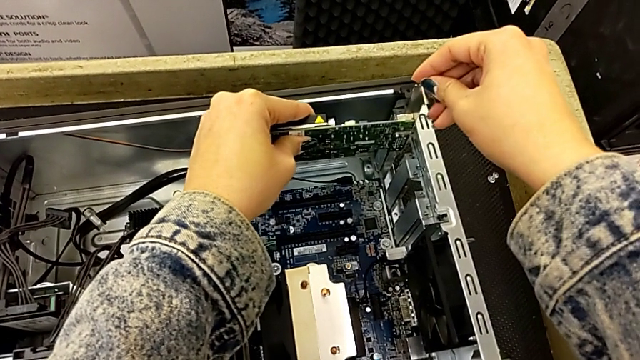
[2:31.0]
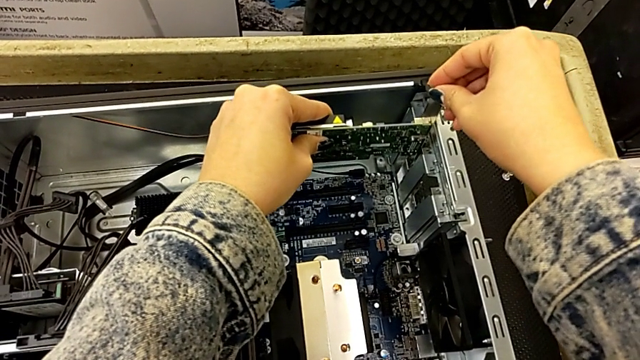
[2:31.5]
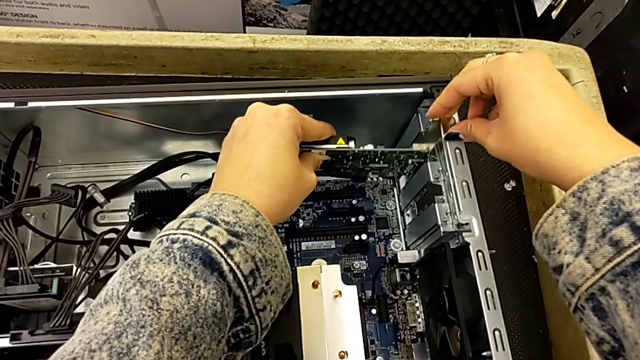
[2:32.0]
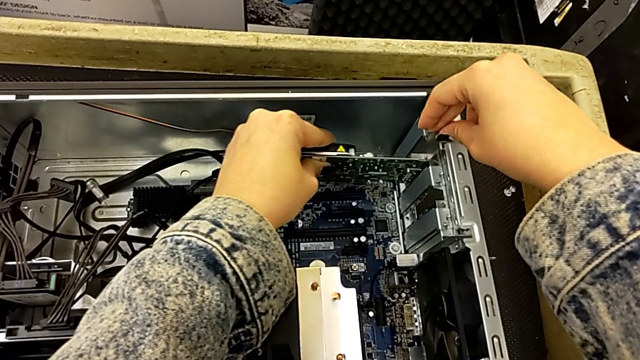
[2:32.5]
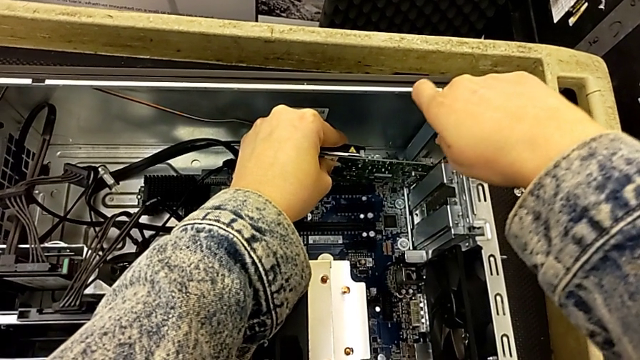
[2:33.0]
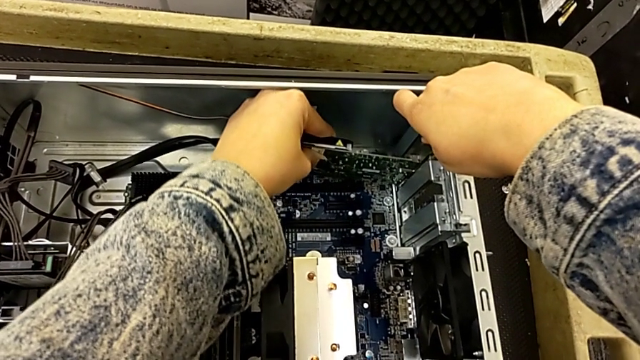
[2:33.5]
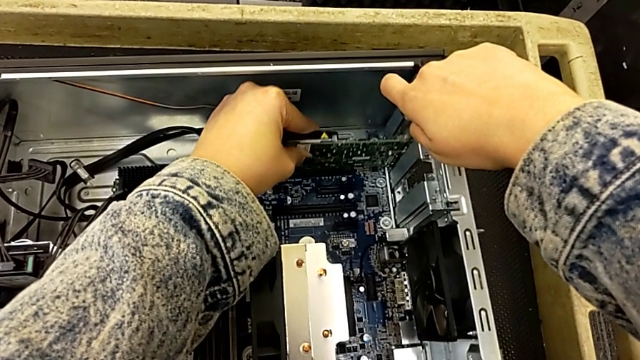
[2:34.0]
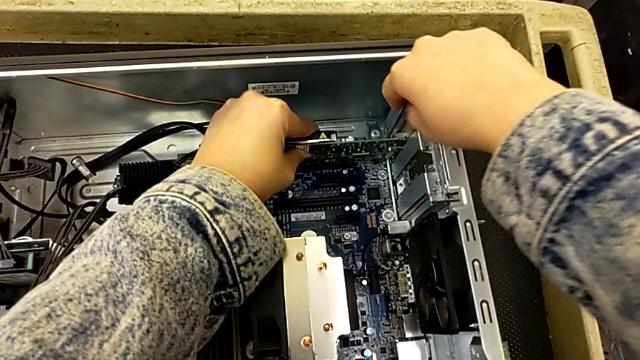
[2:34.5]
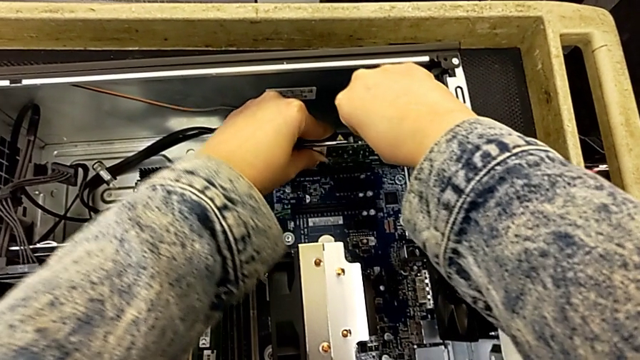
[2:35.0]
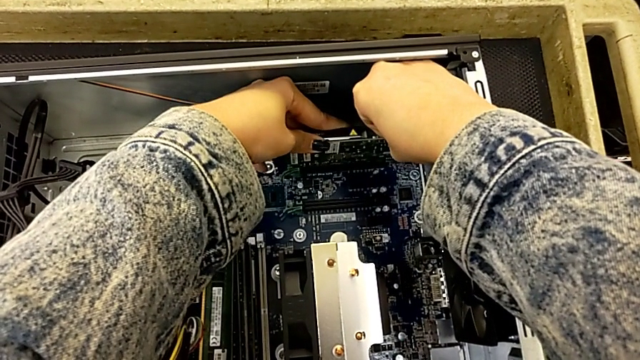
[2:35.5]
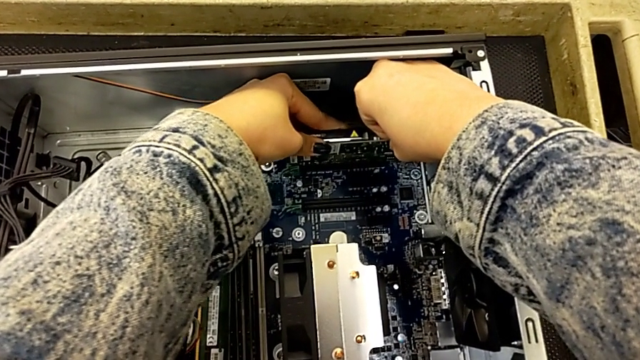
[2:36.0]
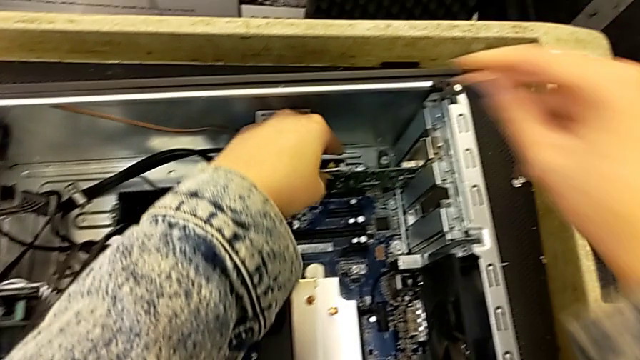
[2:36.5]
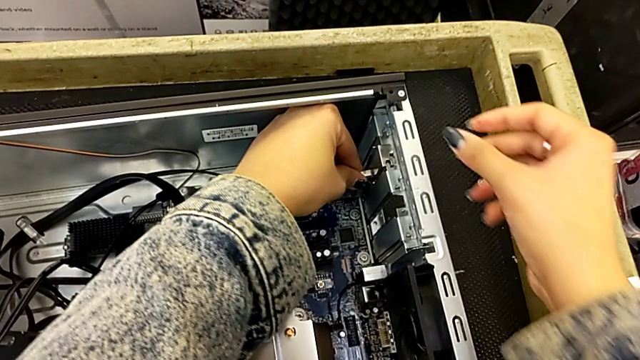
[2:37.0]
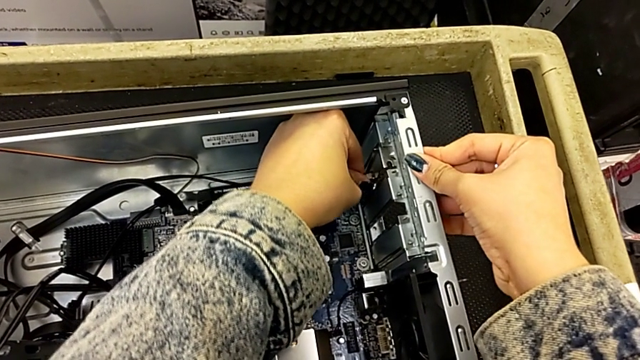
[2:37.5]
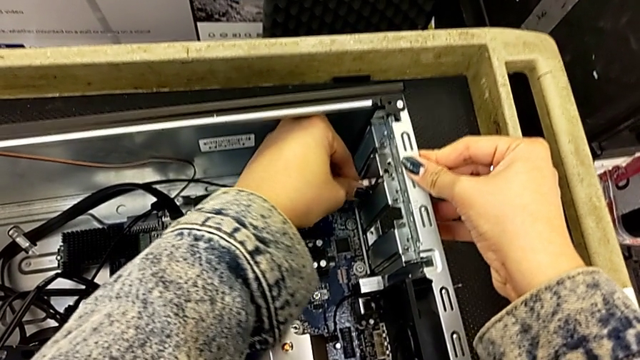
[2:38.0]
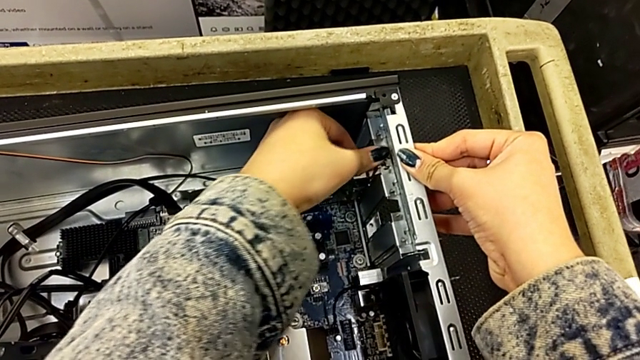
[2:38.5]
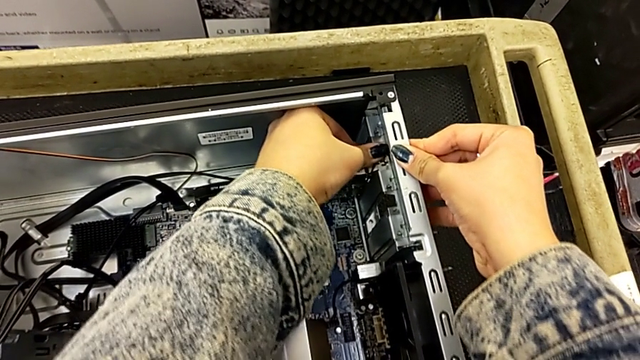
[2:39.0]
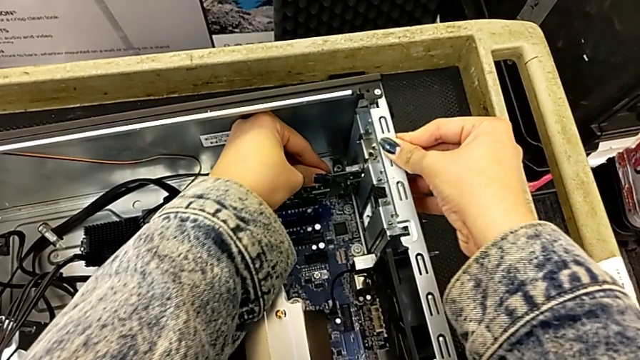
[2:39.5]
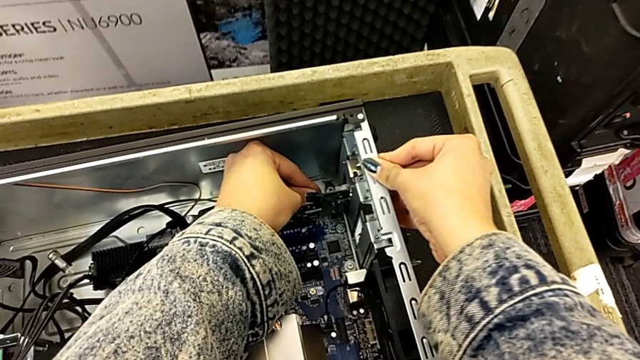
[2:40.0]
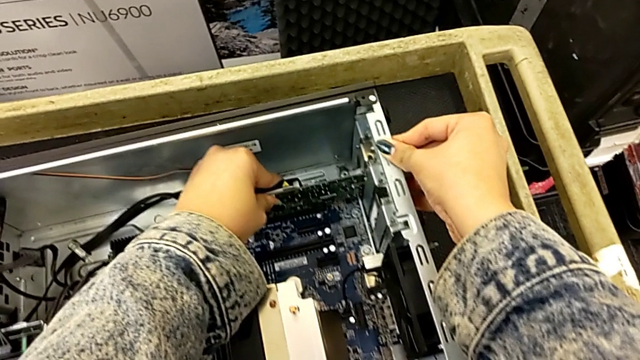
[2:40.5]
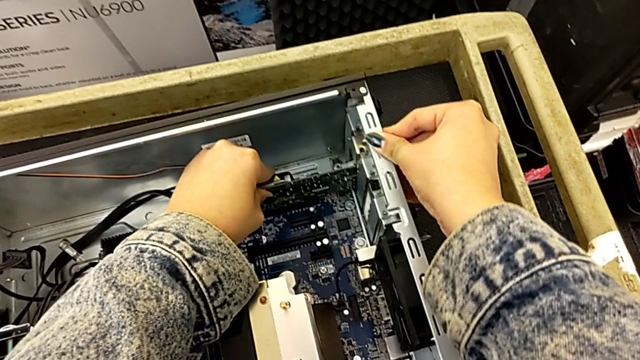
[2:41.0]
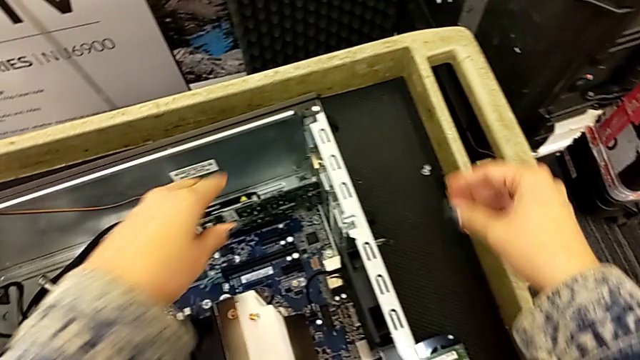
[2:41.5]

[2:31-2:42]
The camera wearer is inserting the graphic cards. They keep inserting the first graphic card and lock it.

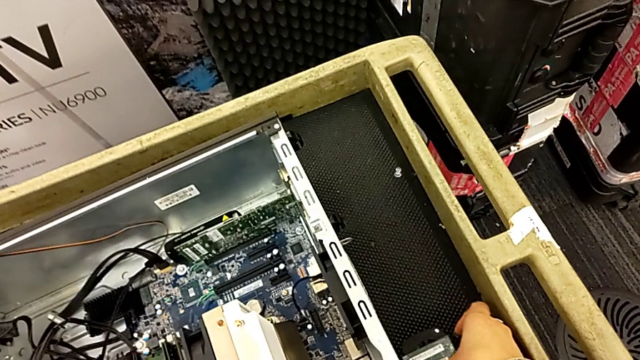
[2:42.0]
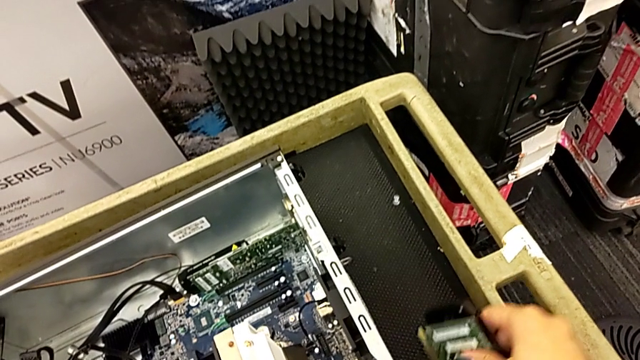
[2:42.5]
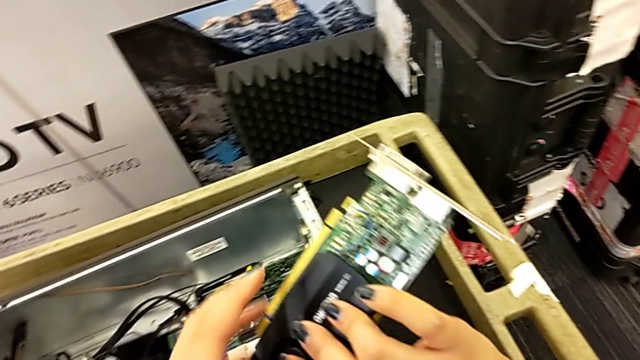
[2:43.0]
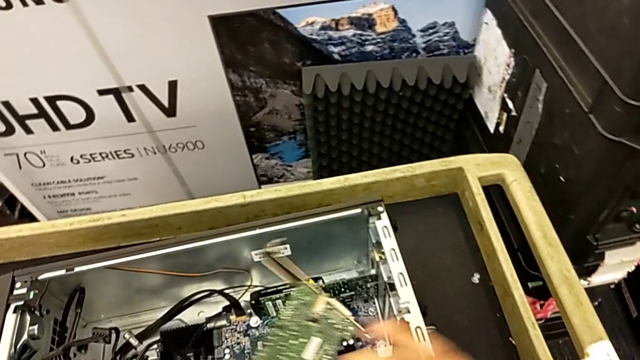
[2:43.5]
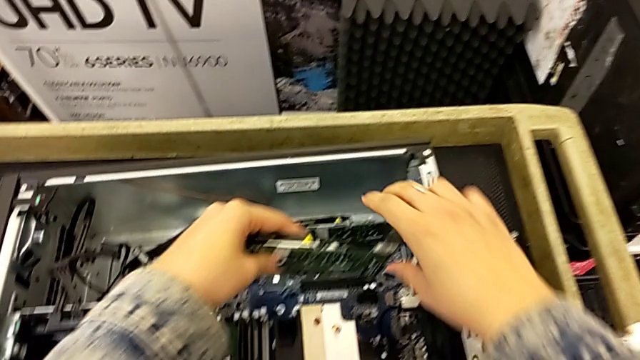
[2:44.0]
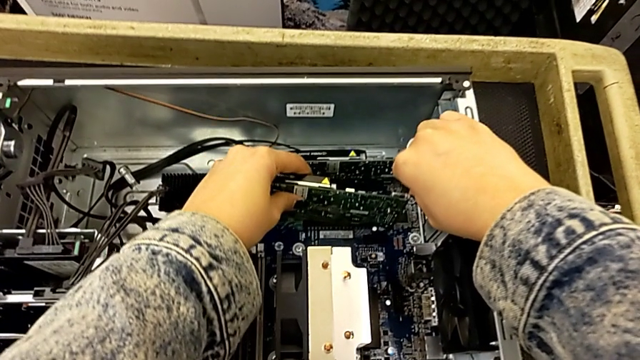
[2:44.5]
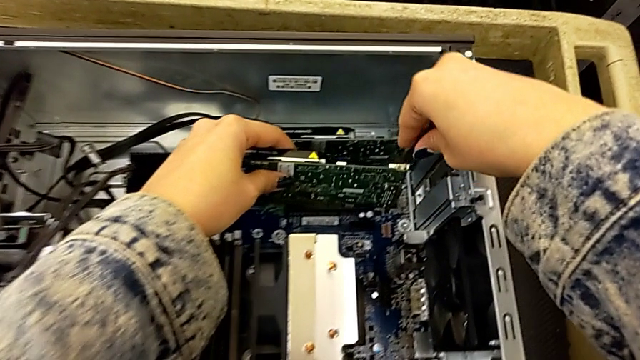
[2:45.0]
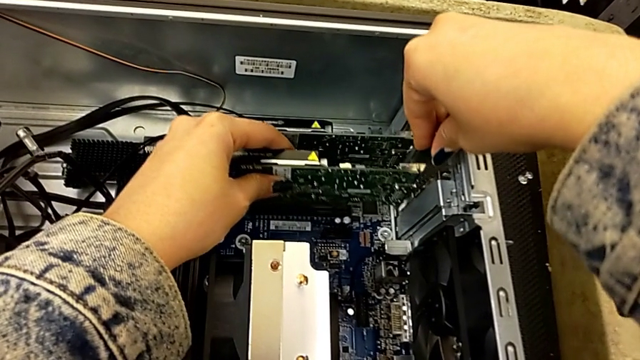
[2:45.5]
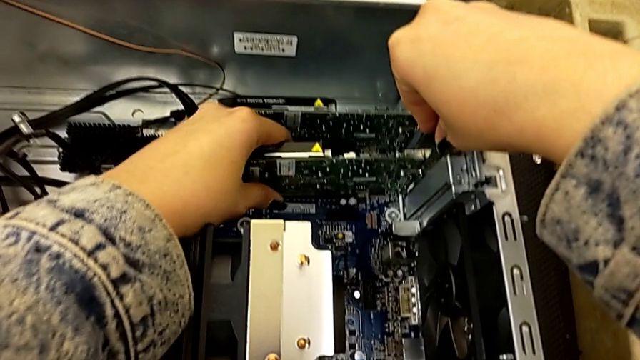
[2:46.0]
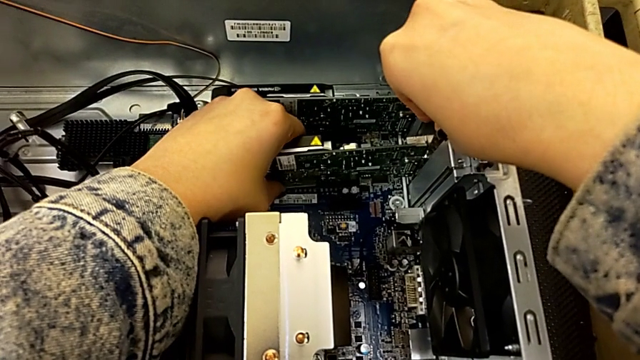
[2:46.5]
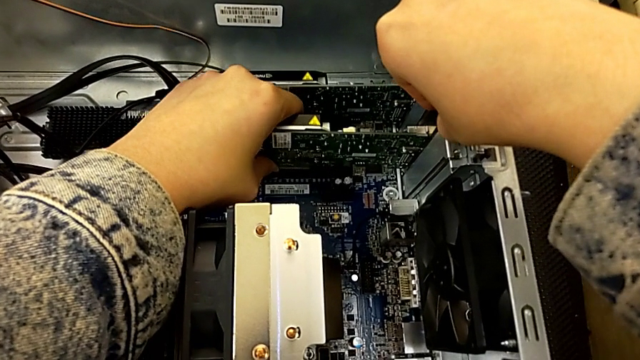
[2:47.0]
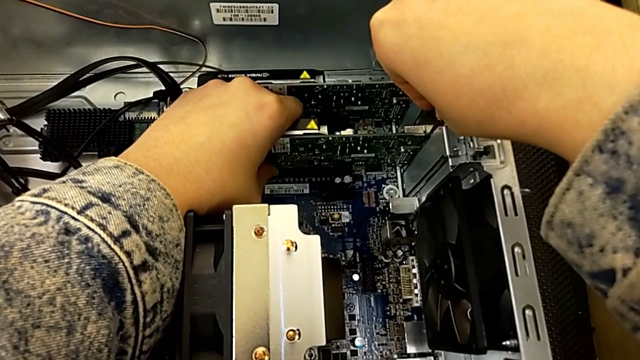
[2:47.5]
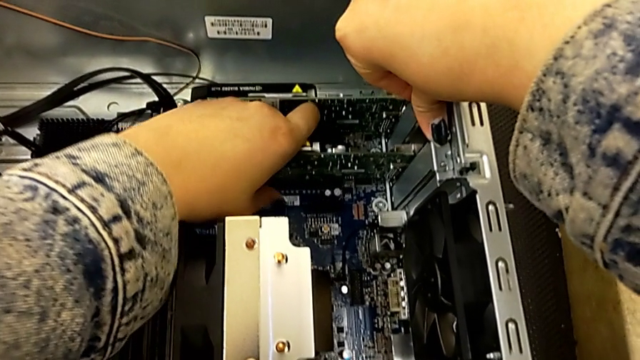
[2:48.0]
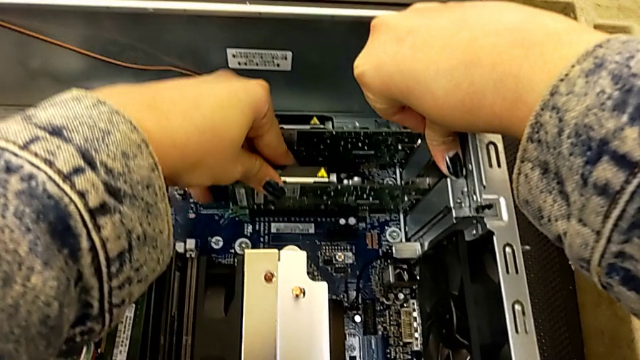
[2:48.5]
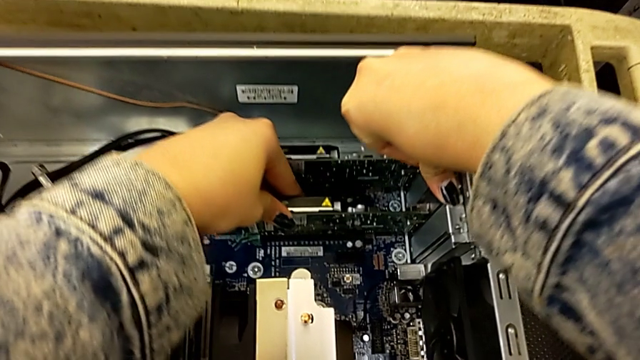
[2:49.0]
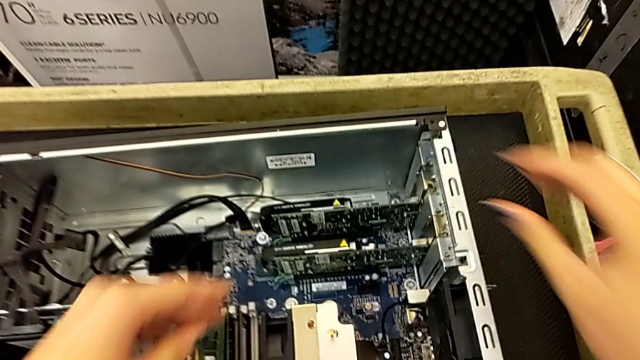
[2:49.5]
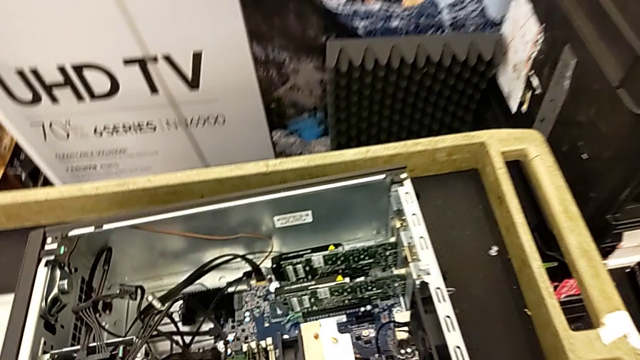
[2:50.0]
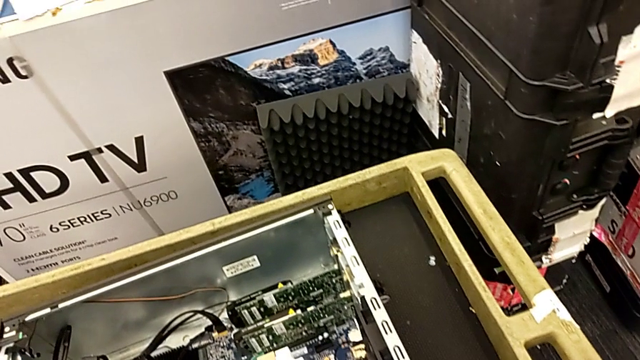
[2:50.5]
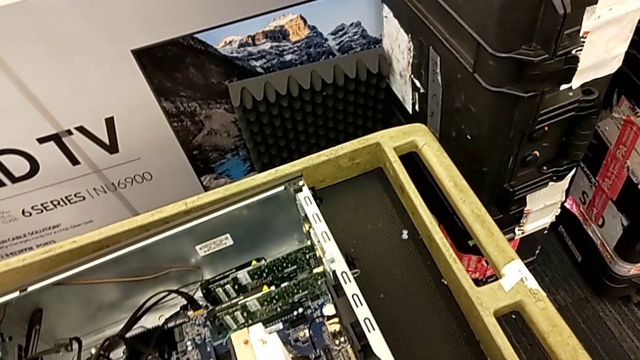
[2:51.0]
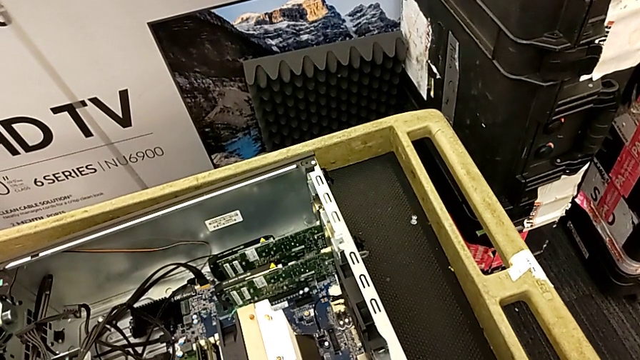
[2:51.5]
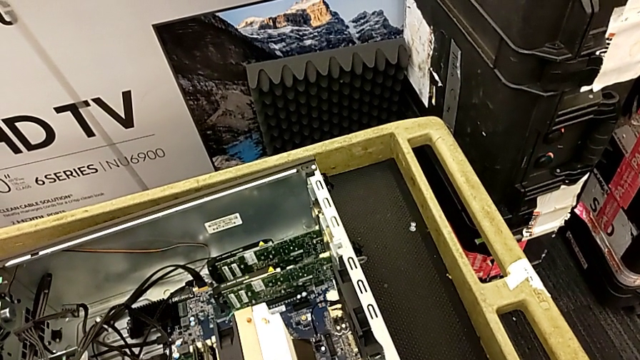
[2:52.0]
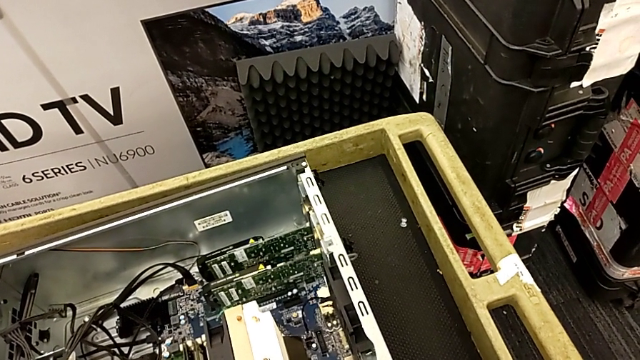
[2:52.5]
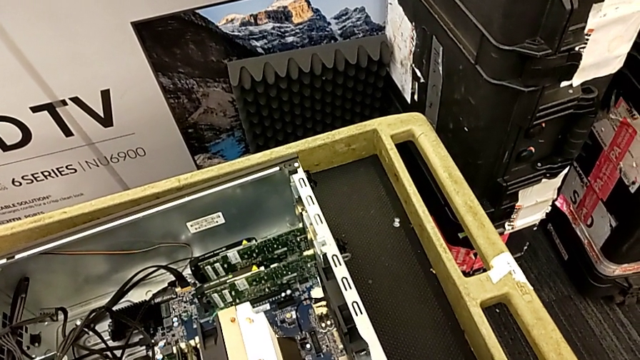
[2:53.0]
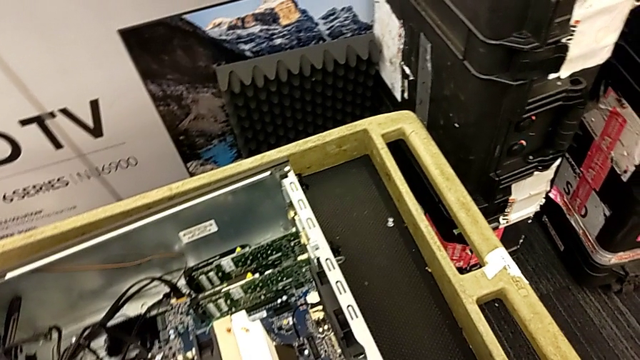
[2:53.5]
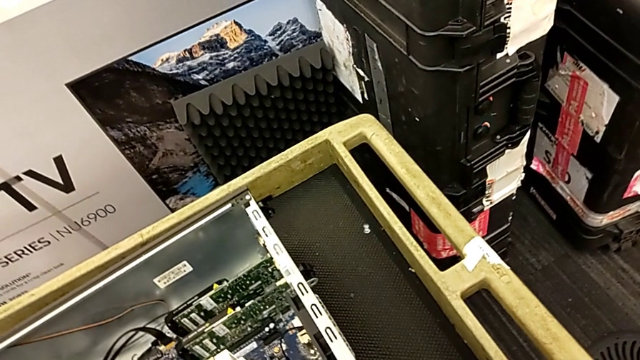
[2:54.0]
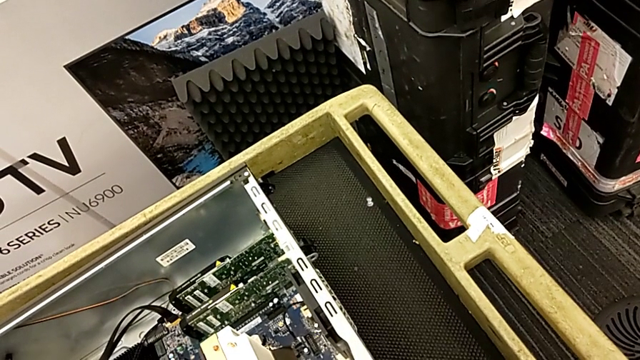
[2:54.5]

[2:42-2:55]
The camera wearer is inserting the graphic cards. They insert the second graphic card.
